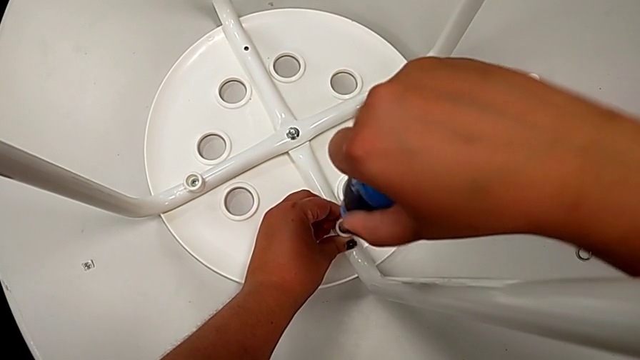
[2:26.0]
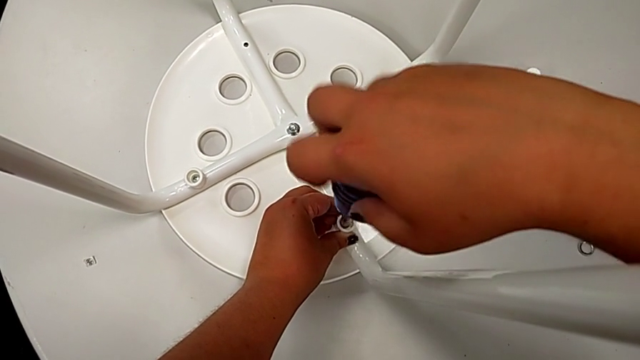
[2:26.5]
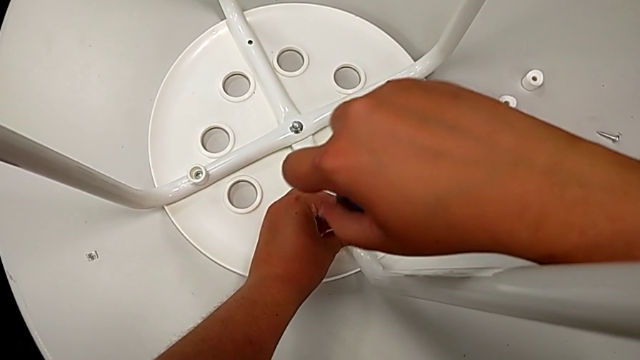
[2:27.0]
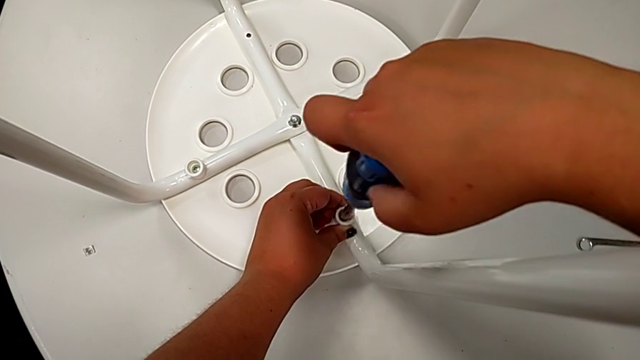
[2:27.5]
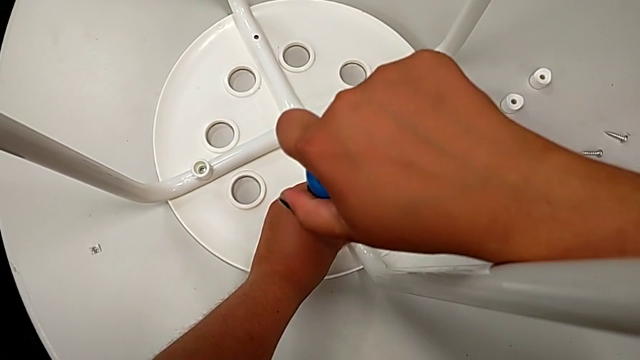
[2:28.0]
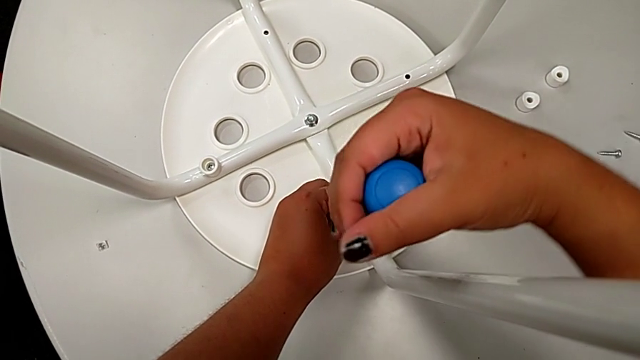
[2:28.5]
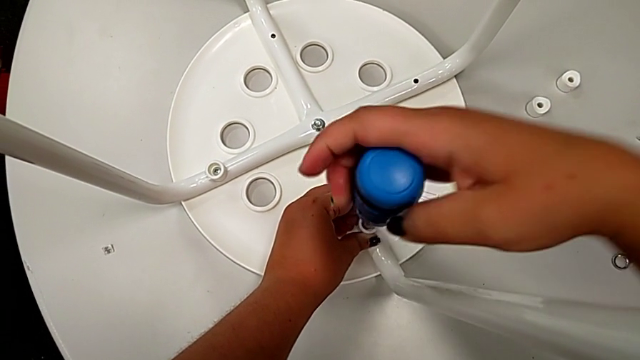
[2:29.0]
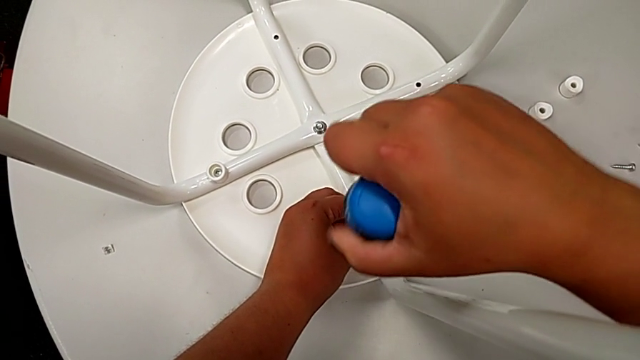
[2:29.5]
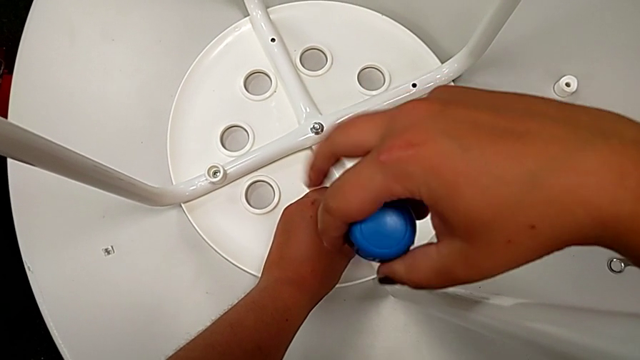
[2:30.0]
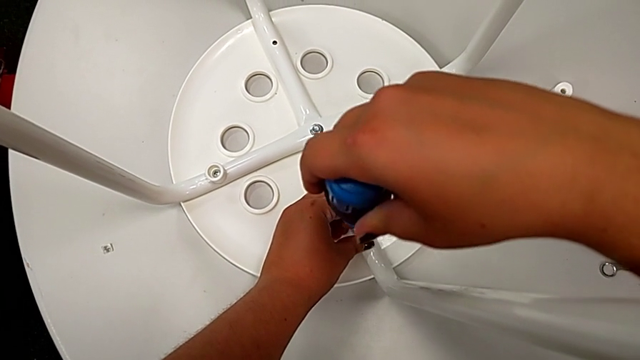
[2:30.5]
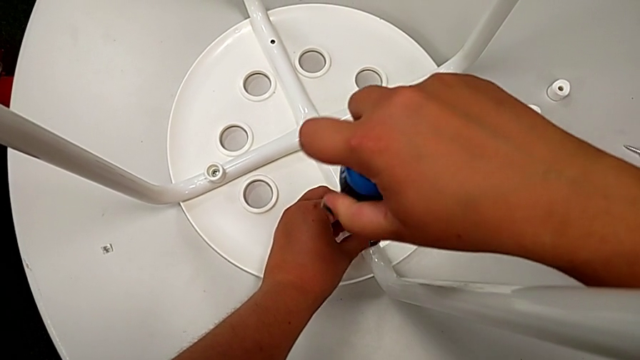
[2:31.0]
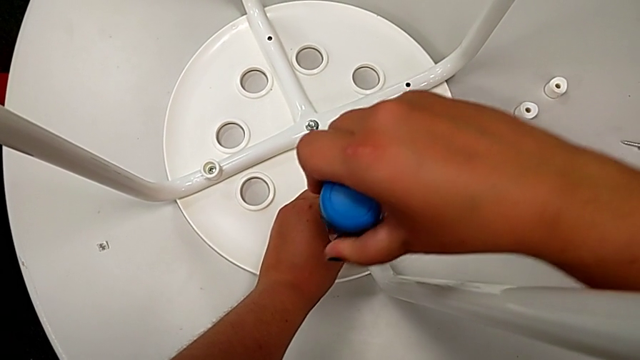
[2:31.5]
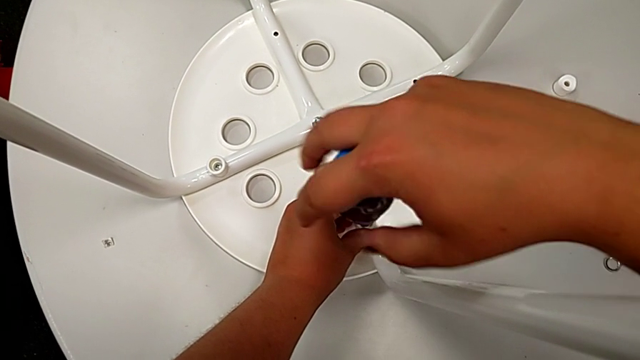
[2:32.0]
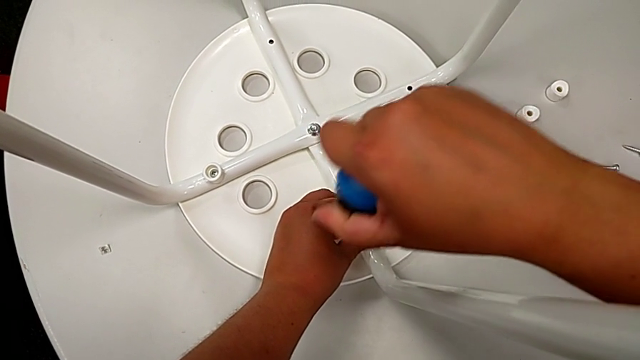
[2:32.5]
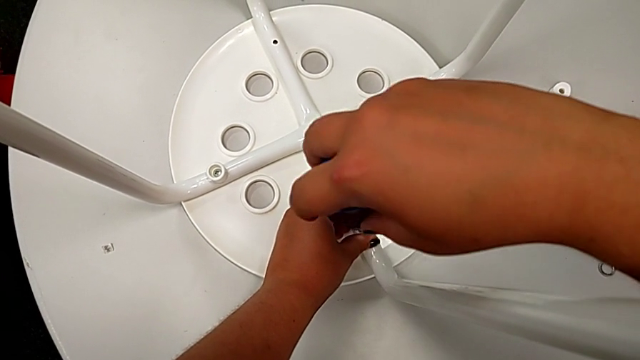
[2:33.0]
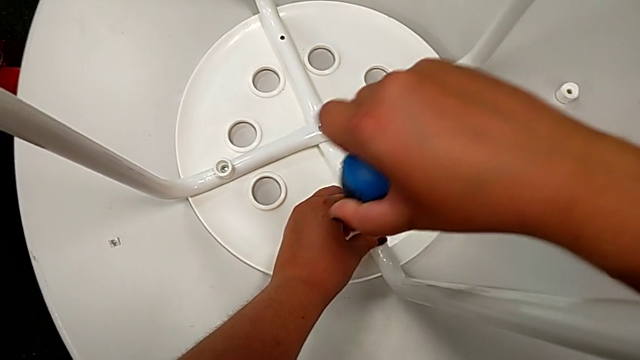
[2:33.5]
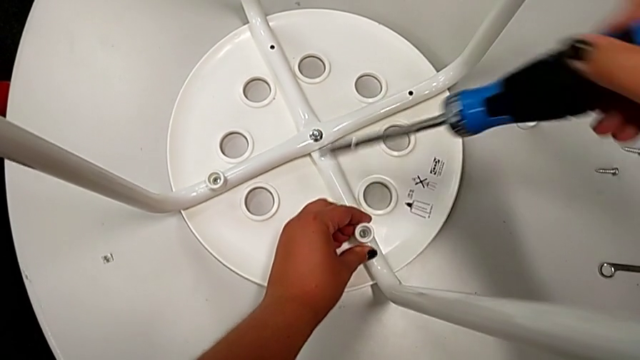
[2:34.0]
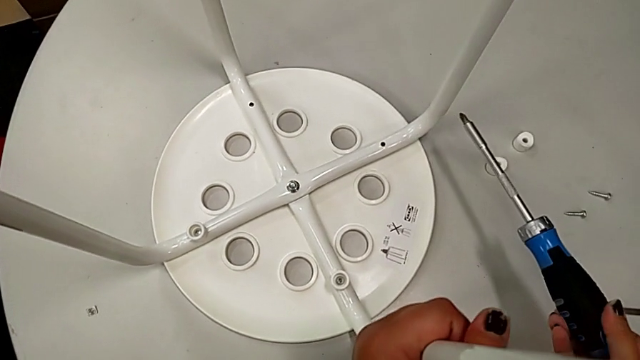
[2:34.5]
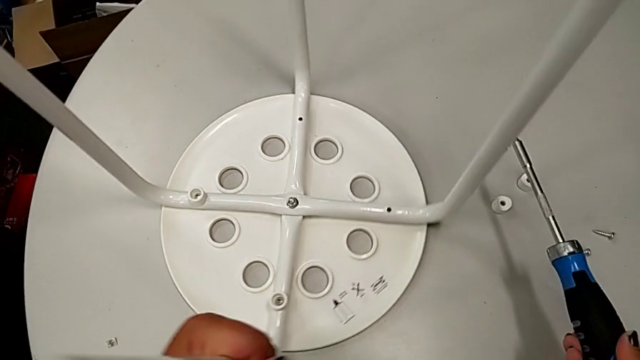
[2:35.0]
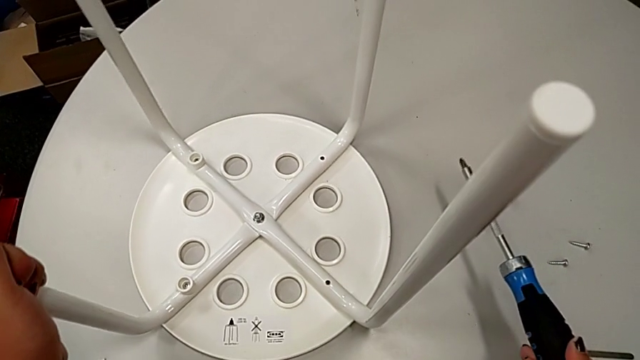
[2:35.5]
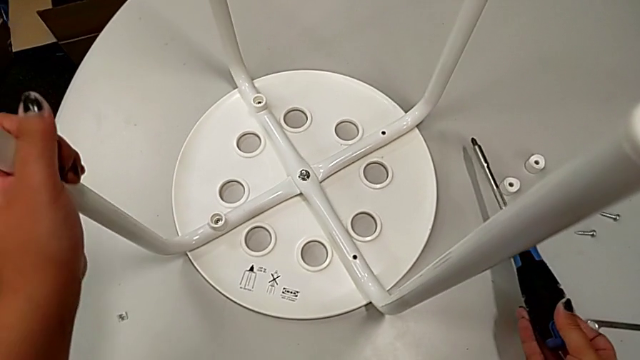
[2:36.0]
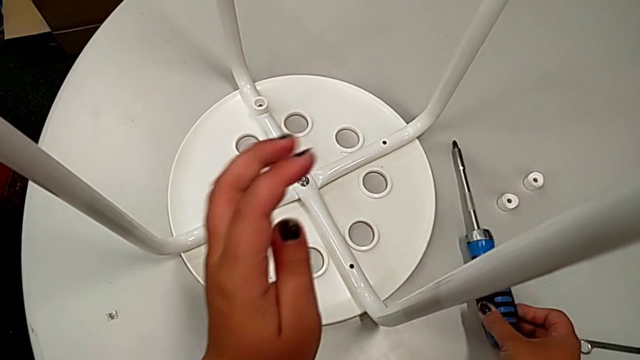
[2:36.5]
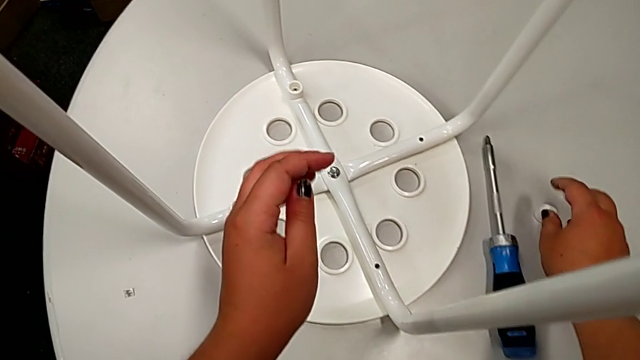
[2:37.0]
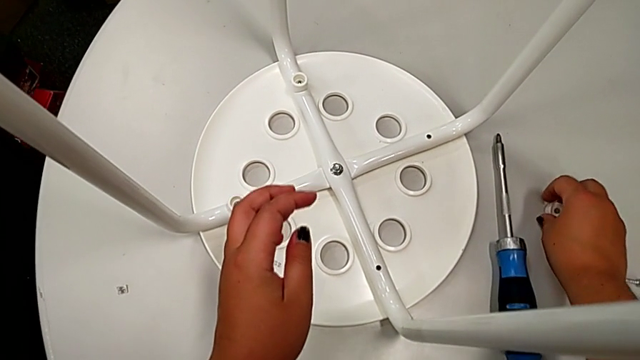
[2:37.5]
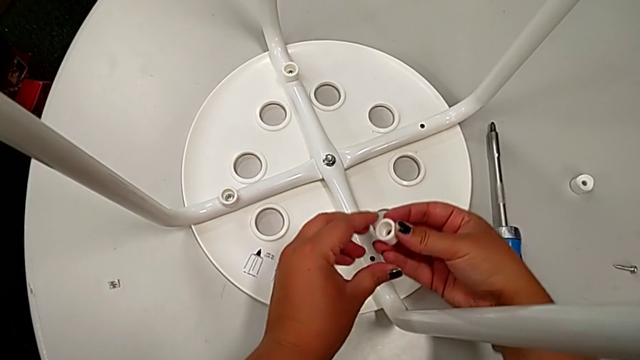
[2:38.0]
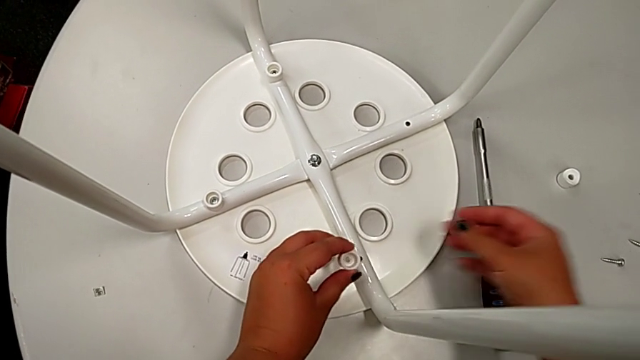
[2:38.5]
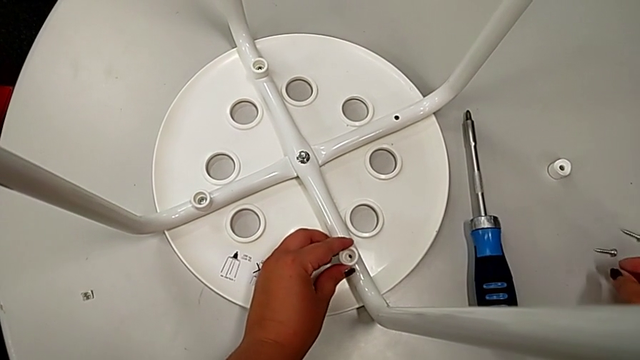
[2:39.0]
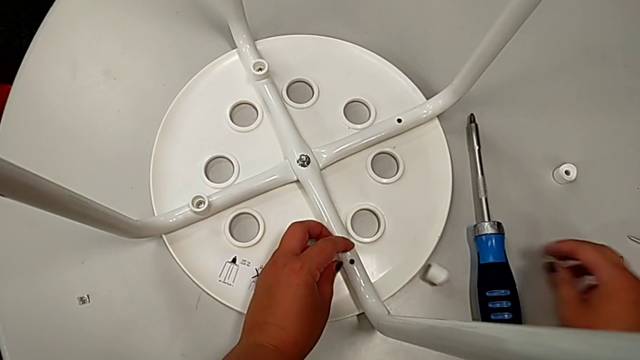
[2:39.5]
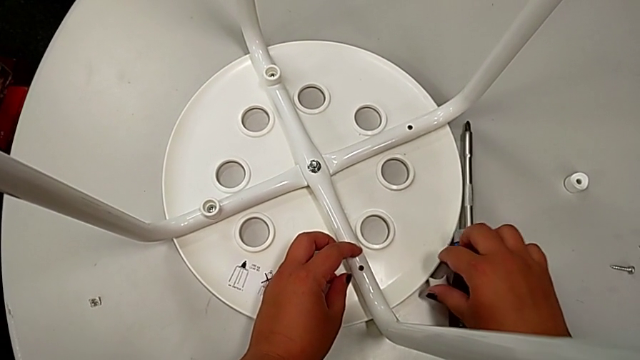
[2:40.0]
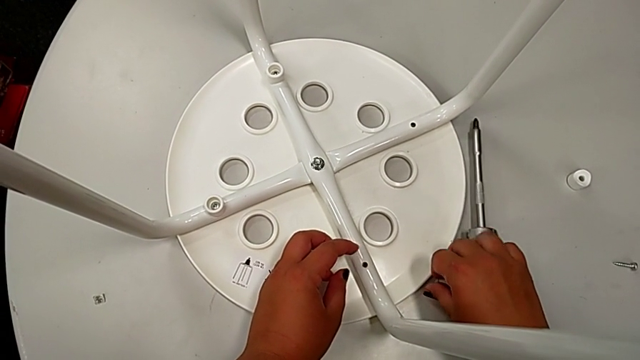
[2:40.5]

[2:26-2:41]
The camera wearer is screwing the leg onto the seat with a screwdriver. They keep screwing the screw, withdraw the screwdriver, slide the stool, place the screwdriver, grab the third washer, approach the third screw, wrongly drop the third washer with the left hand and grab it with the right hand.

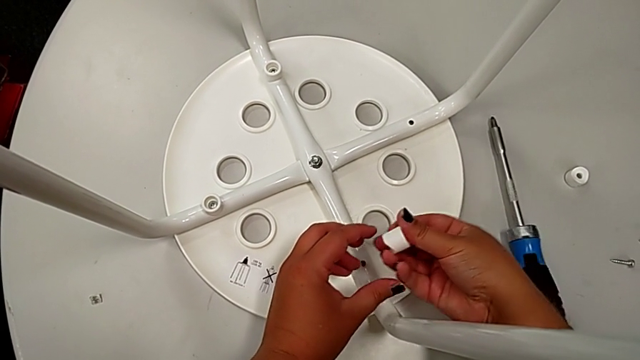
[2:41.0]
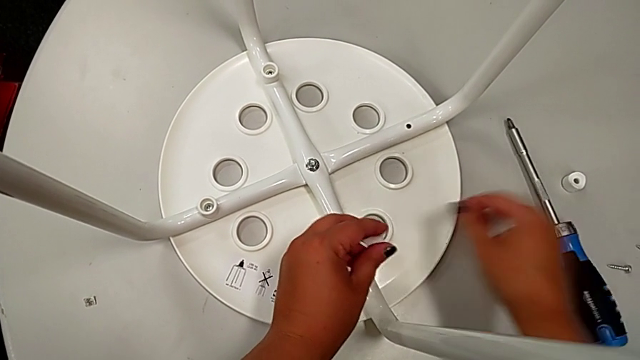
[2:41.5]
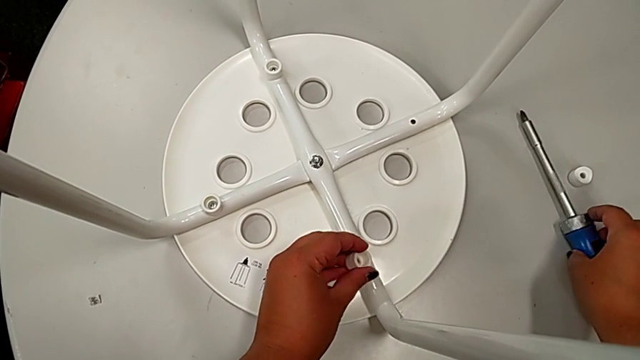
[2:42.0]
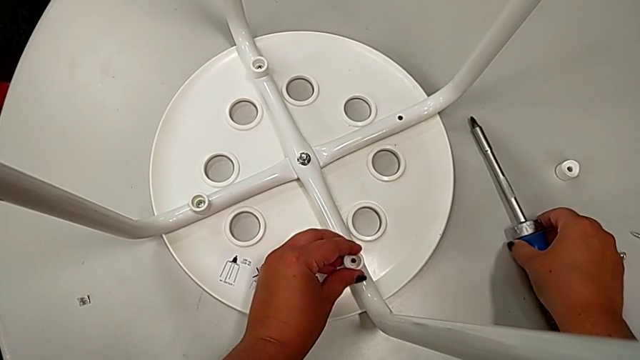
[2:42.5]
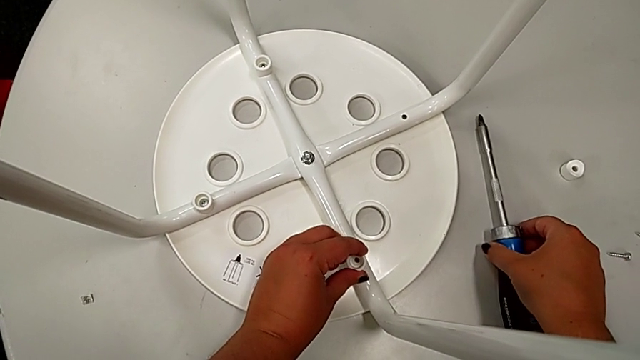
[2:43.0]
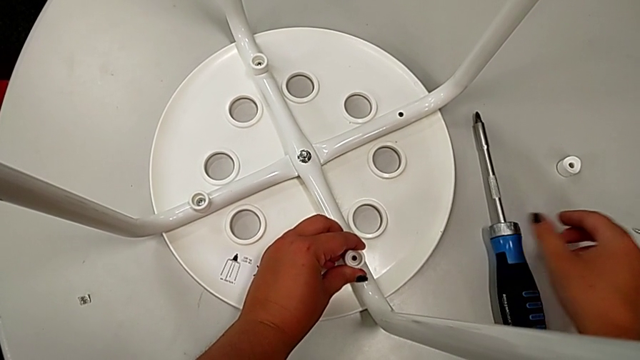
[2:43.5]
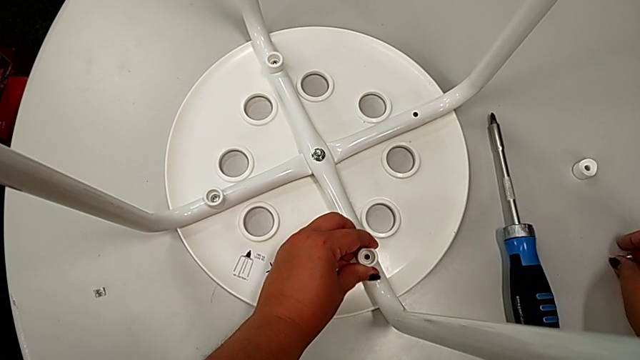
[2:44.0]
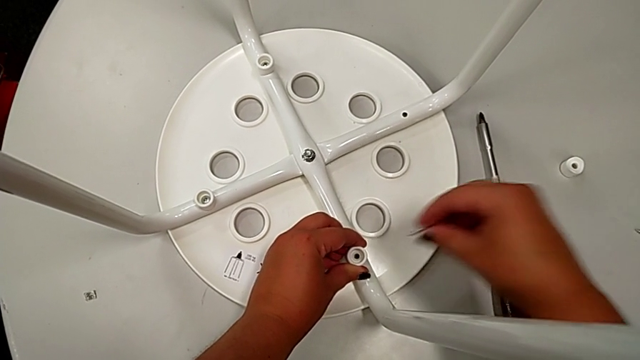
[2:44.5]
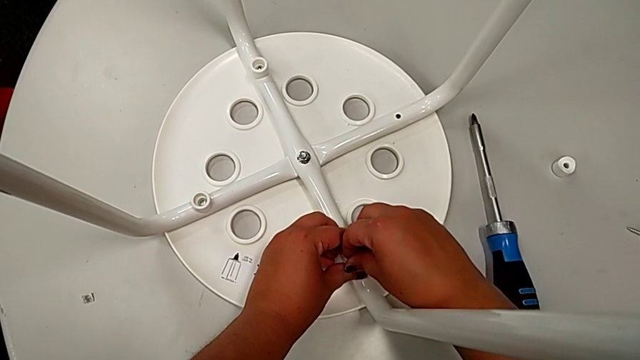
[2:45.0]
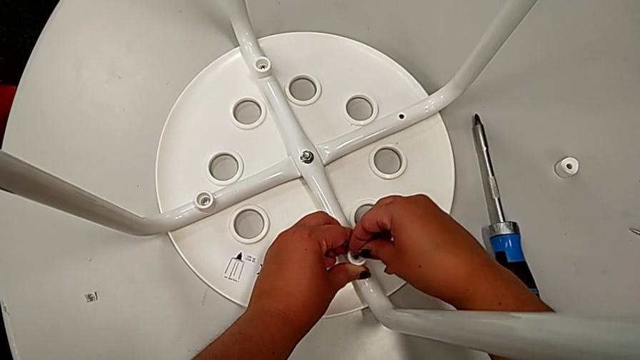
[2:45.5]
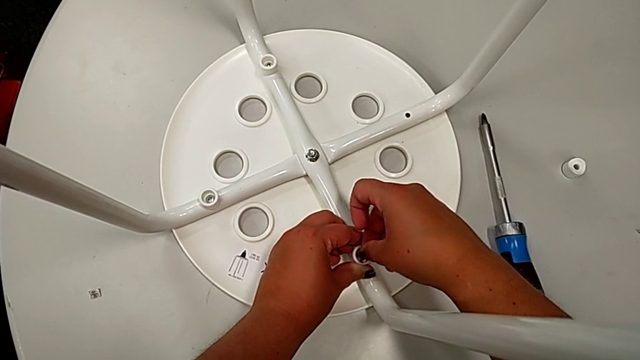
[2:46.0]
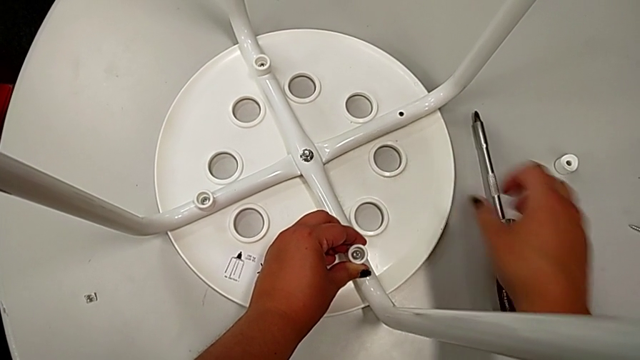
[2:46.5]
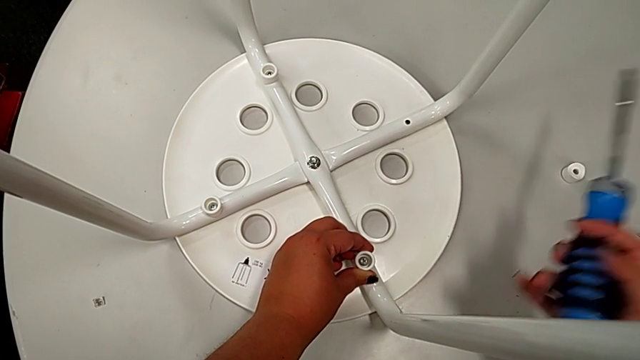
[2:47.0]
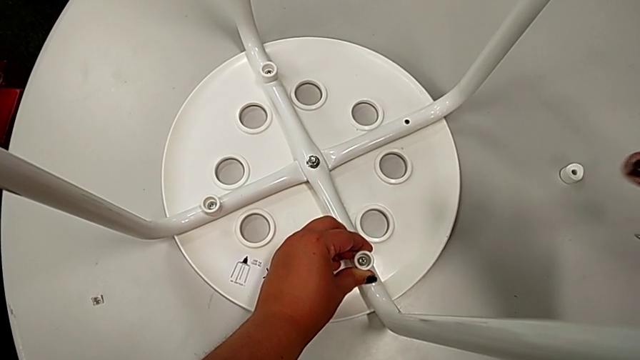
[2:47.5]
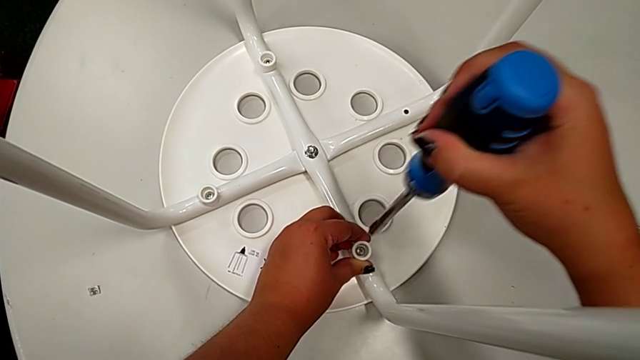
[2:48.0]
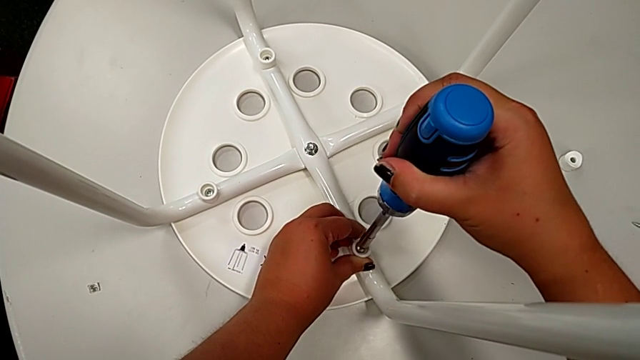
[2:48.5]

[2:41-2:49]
The camera wearer is screwing the leg onto the seat with a screwdriver. They grab the third washer with the left hand, align the screwdriver, grab the third screw, insert it, grab the screwdriver, rotate it and insert it.
